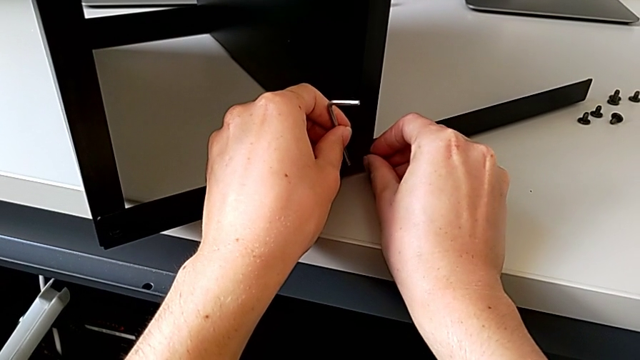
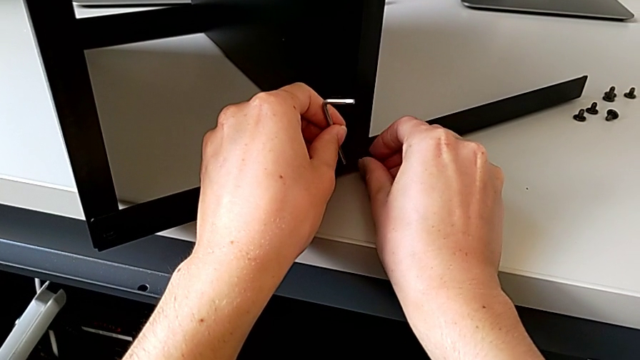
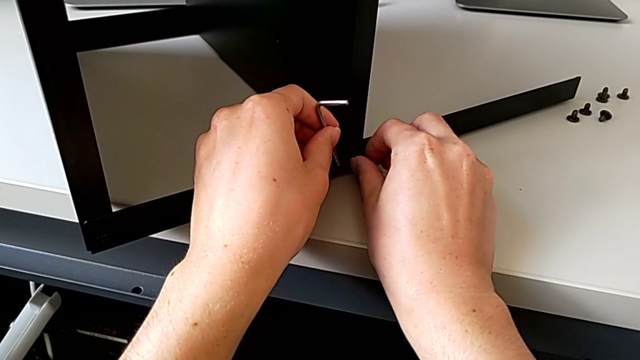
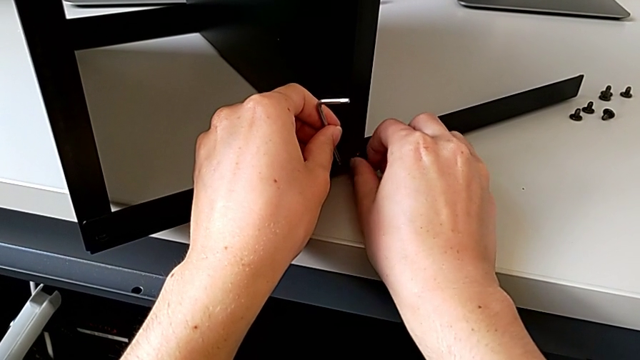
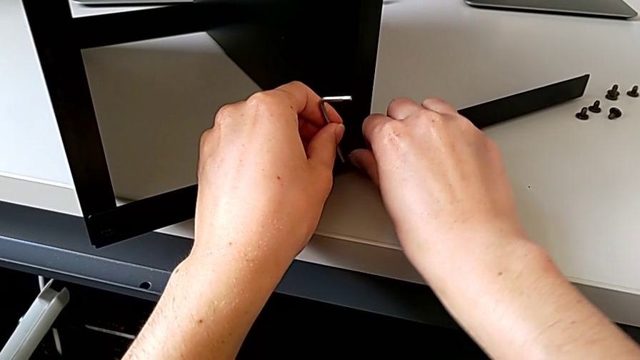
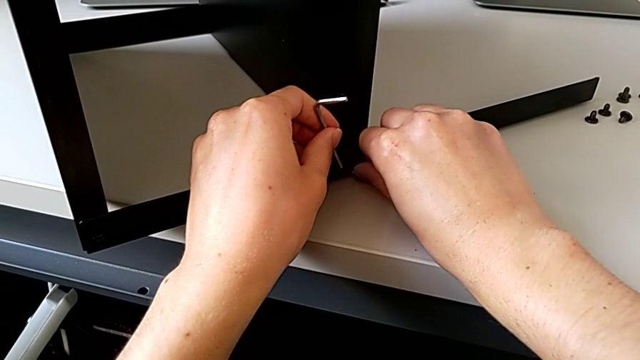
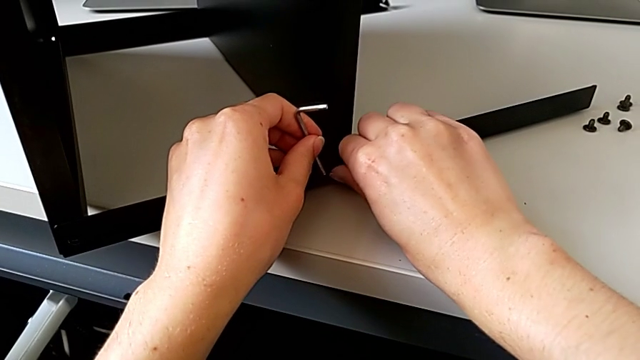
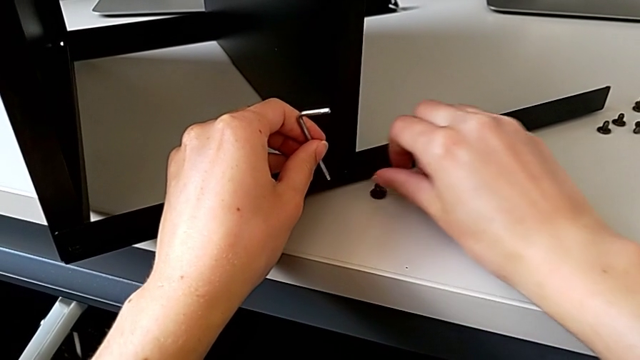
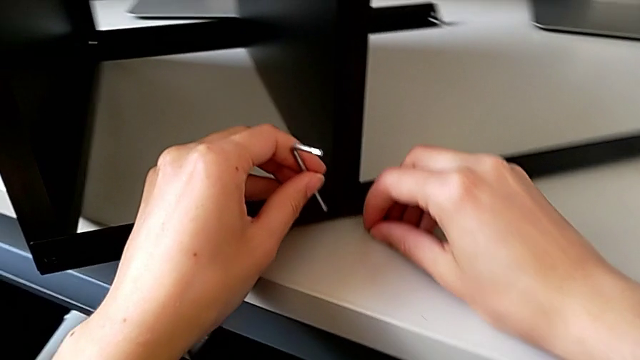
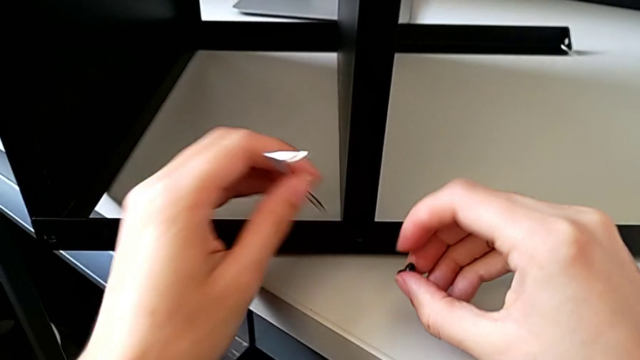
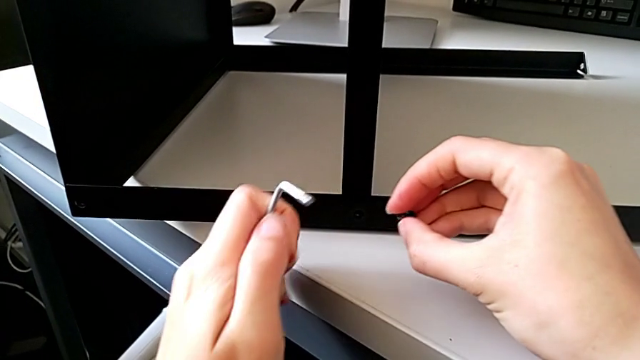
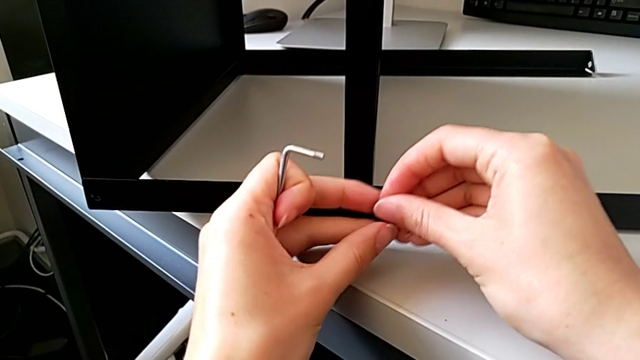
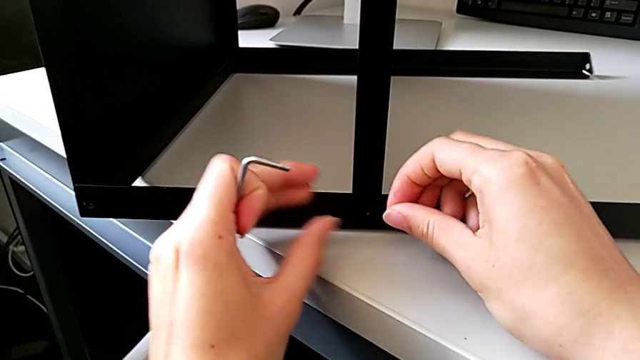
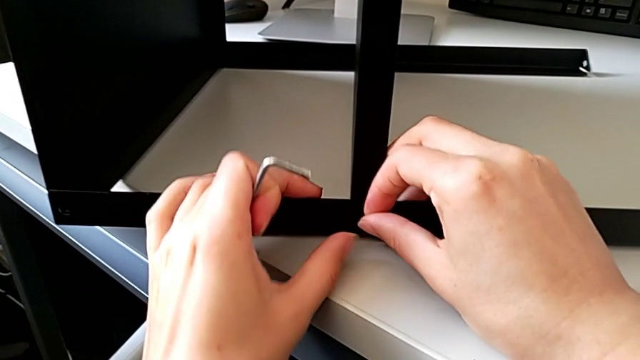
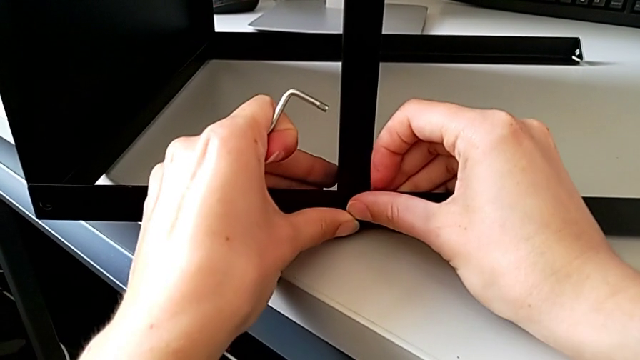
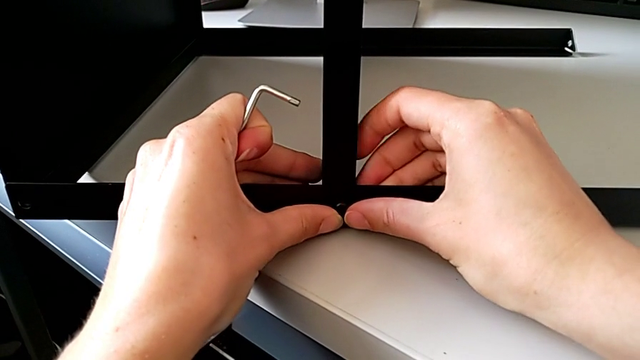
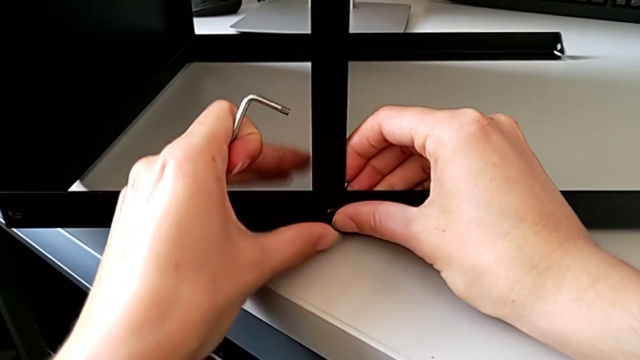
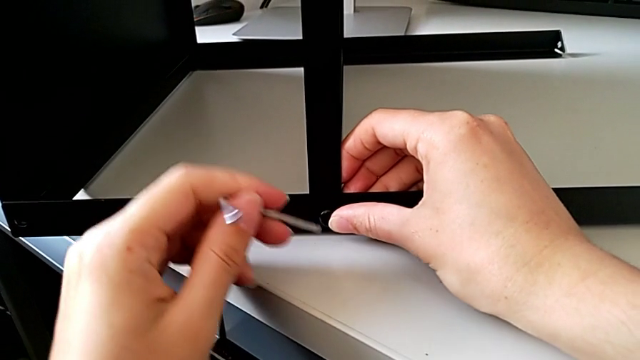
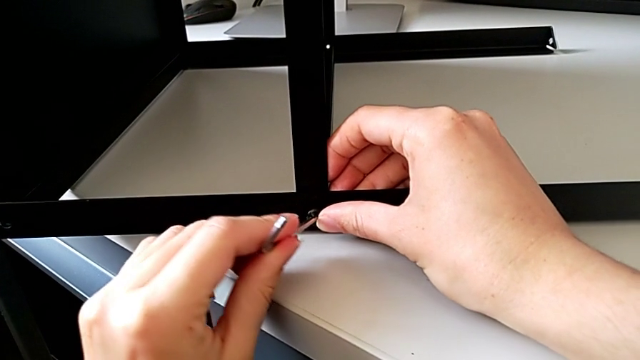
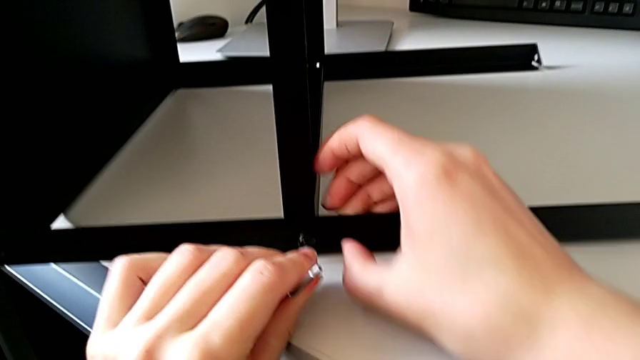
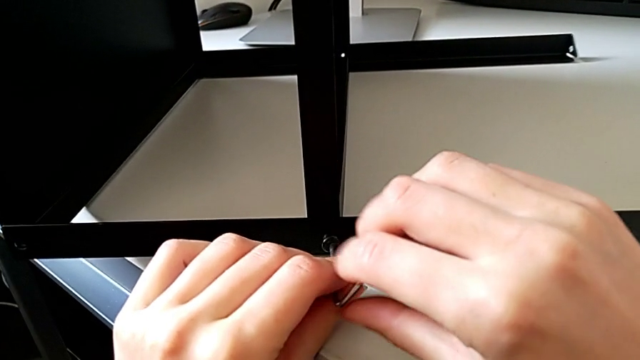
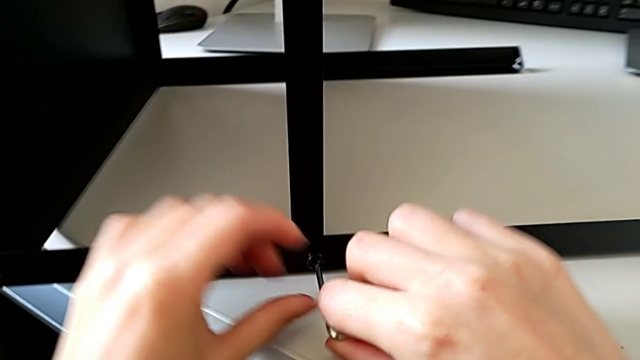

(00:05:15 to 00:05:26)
The camera wearer is trying to assemble a screw onto the leg. They screw the hex socket head, wrongly drop it, grab it with the right hand, slide the nightstand with the left hand, grab the hex socket head, insert it, rotate the Allen wrench, grab it and insert it.

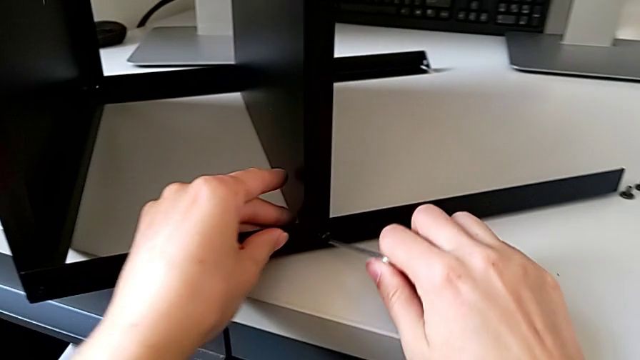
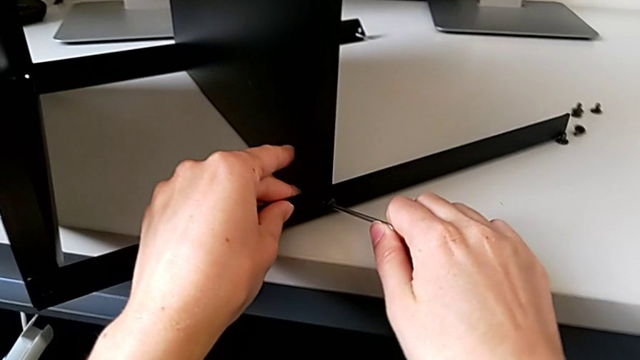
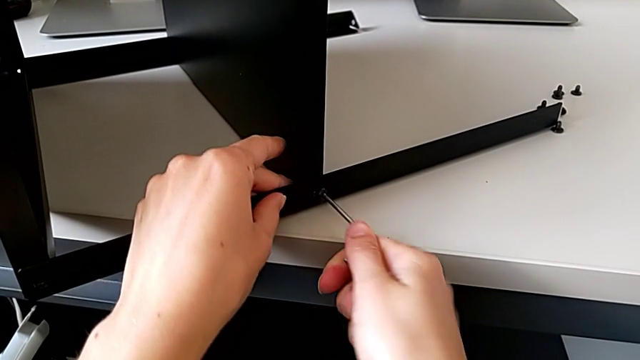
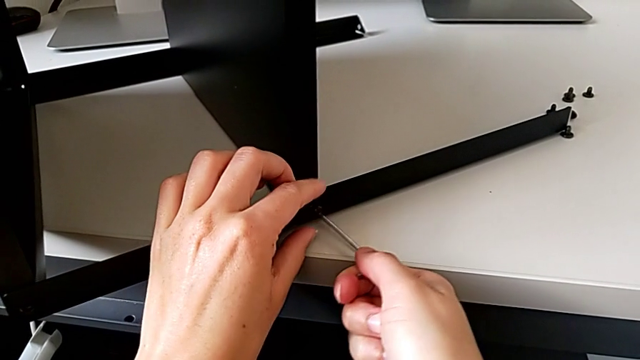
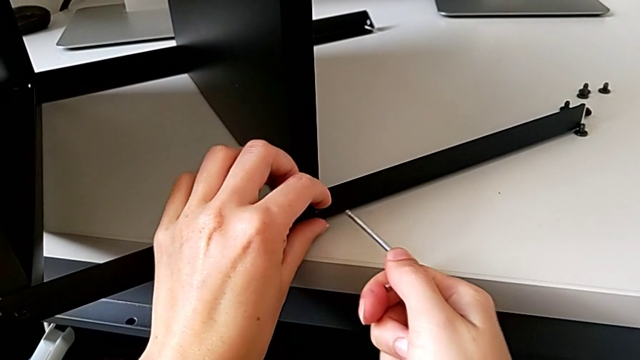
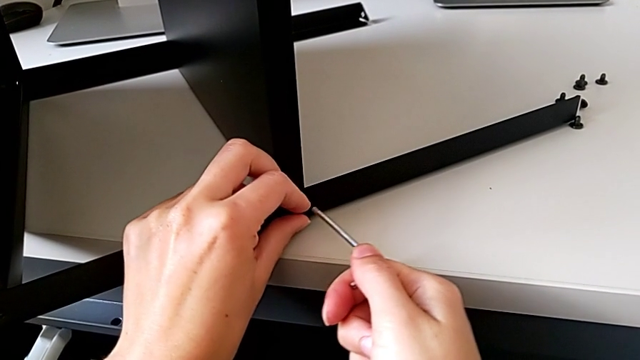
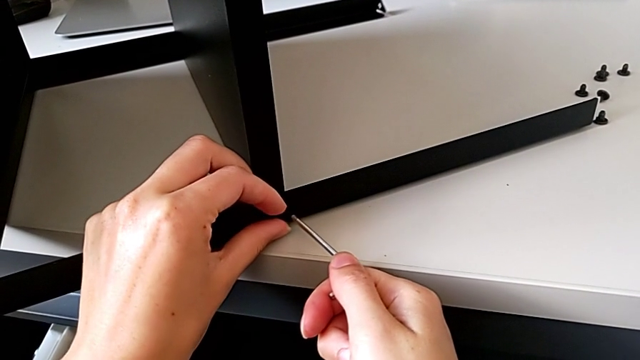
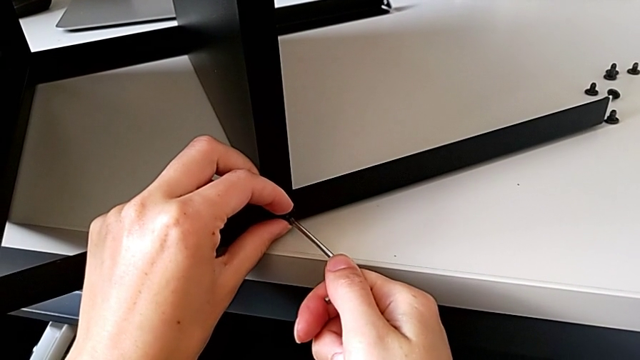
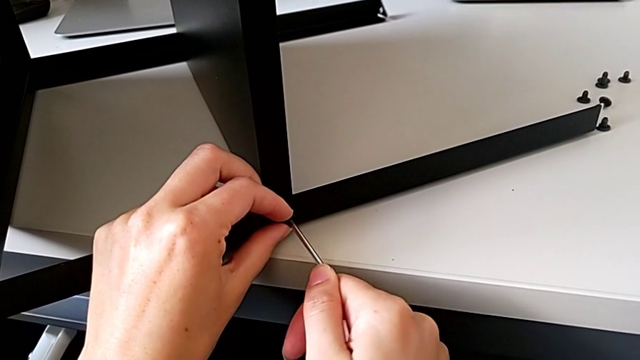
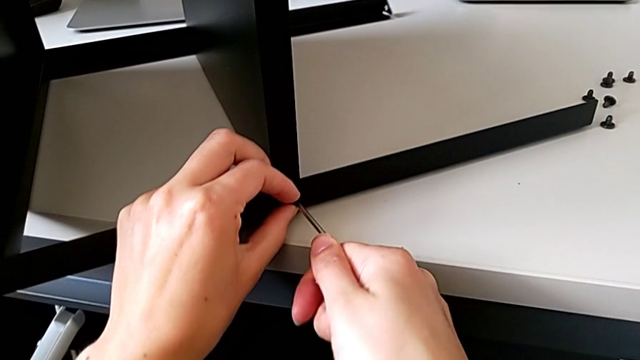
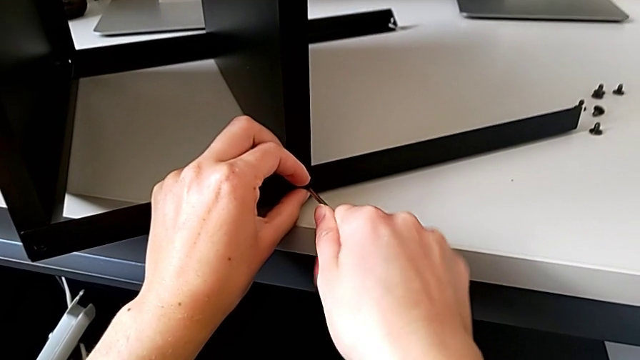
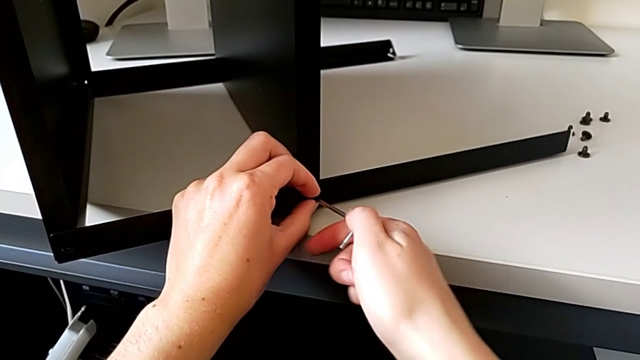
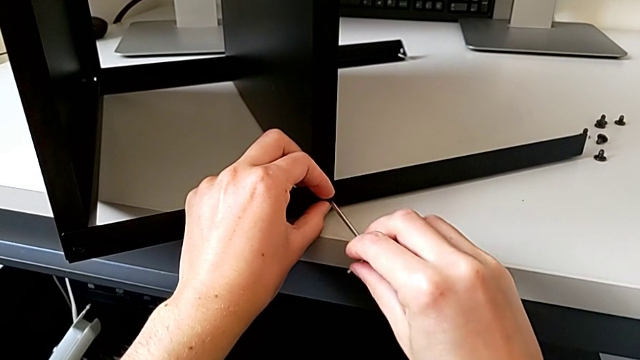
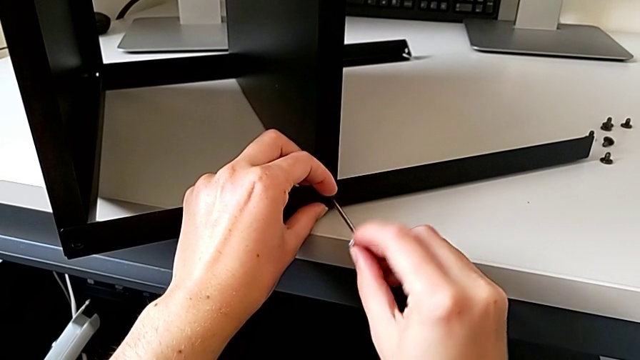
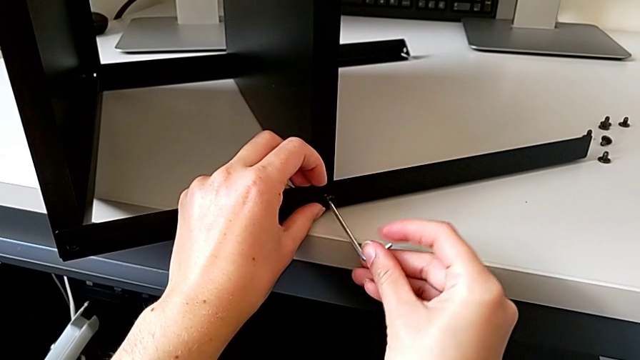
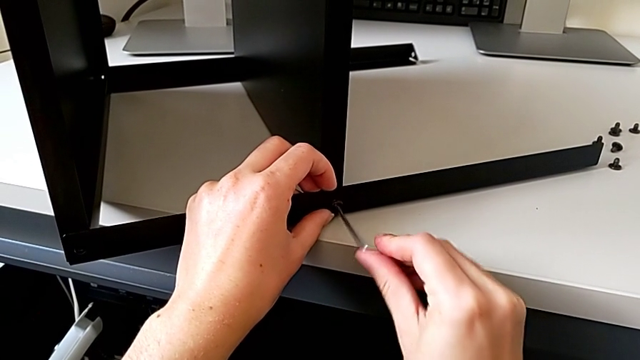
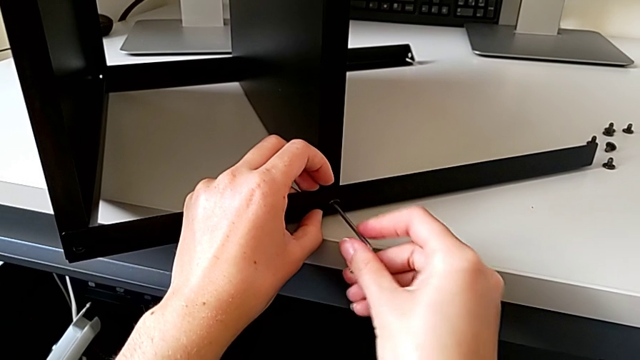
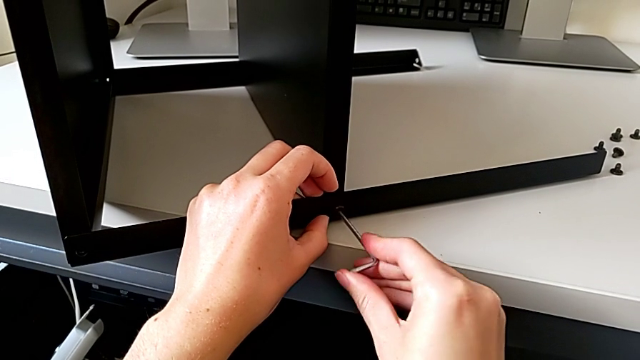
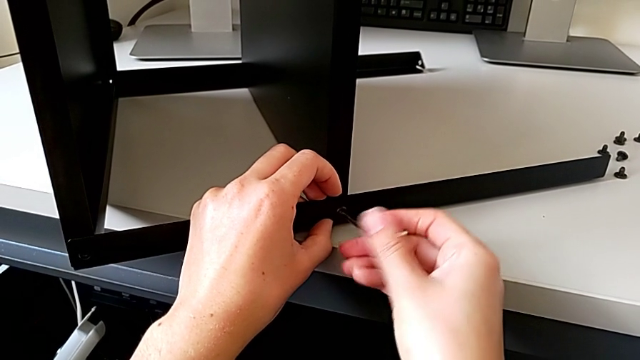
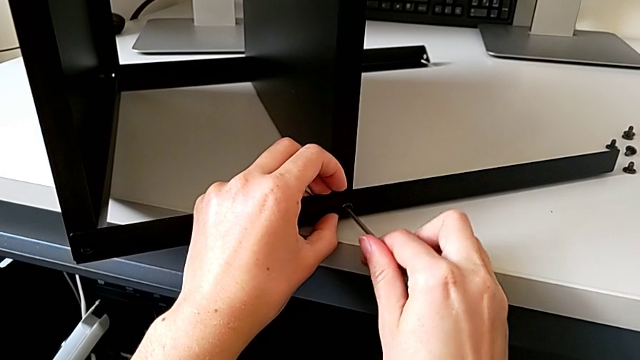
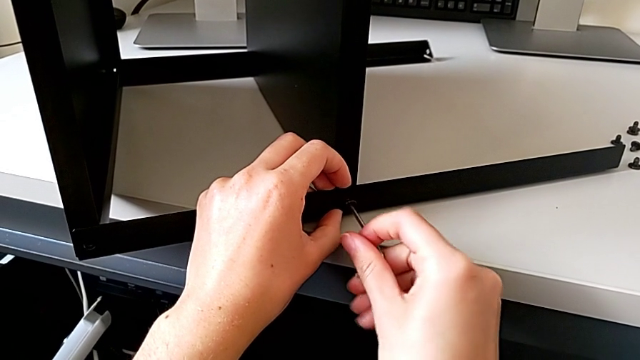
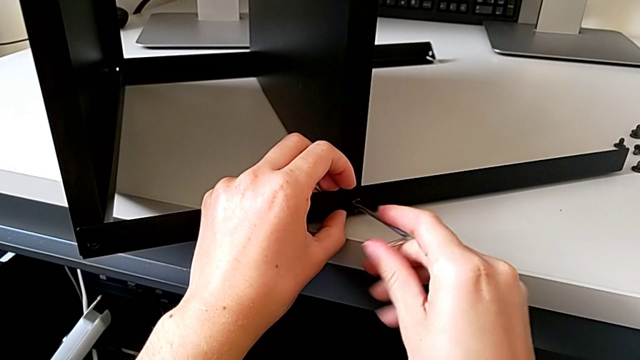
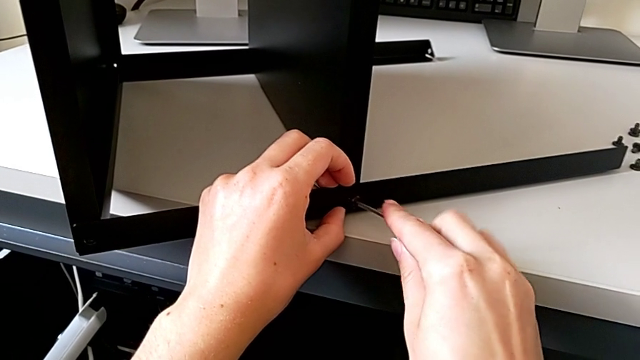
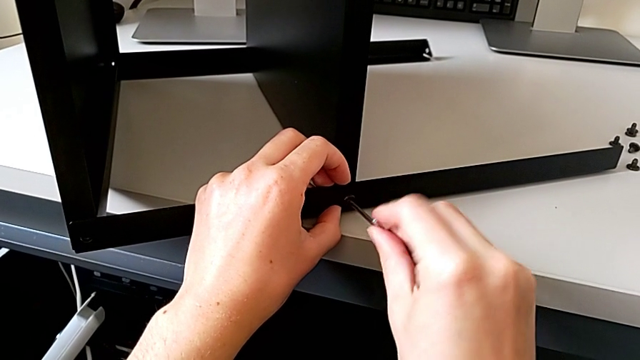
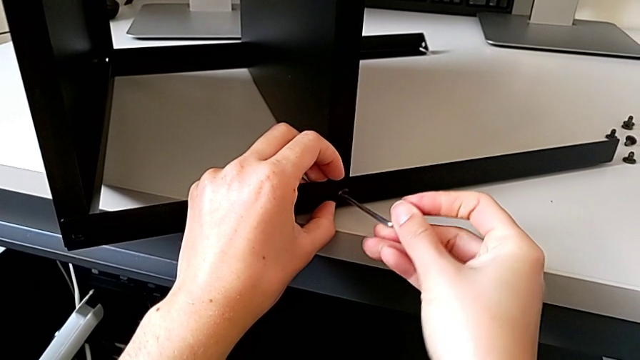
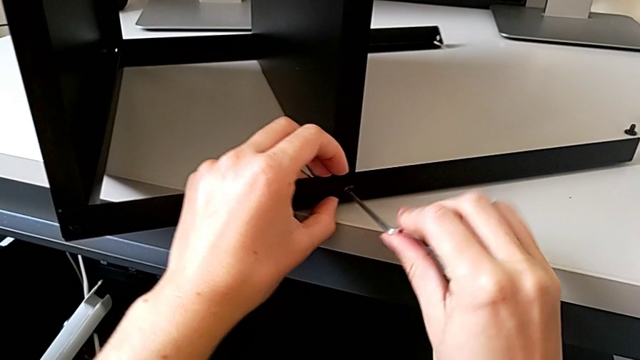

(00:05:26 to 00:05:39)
The camera wearer is trying to assemble a screw onto the leg. They slide the nightstand with the left hand, screw the hex socket head with the right hand, hold the Allen wrench, insert it and begin to screw the hex socket head.
